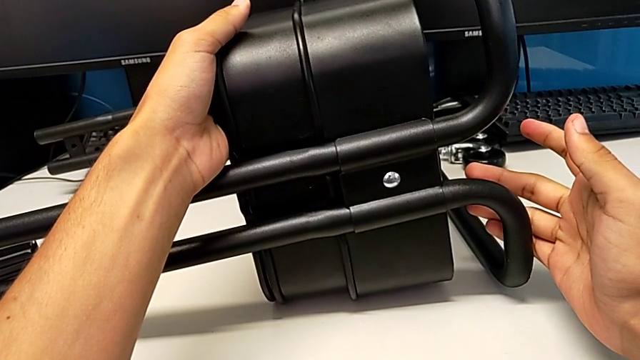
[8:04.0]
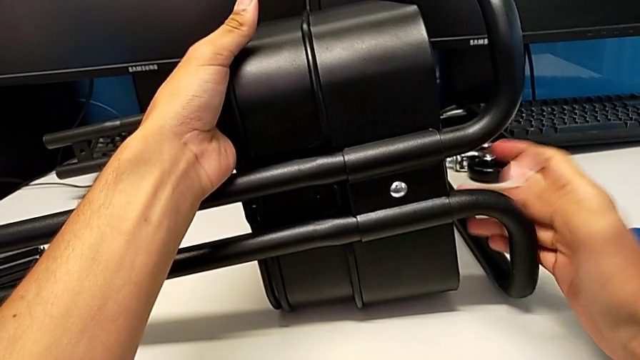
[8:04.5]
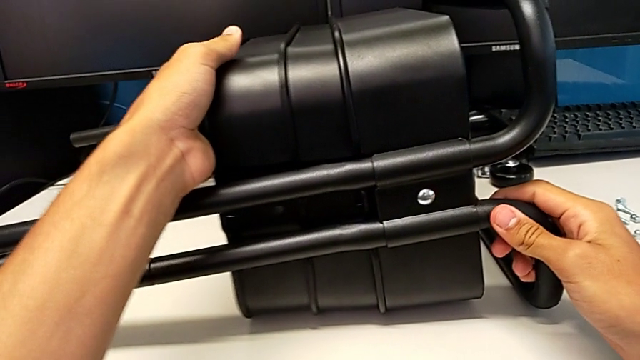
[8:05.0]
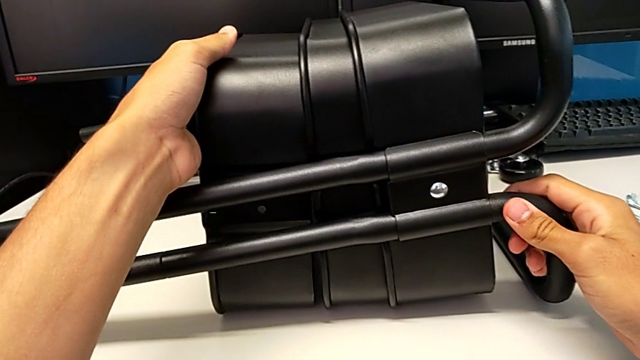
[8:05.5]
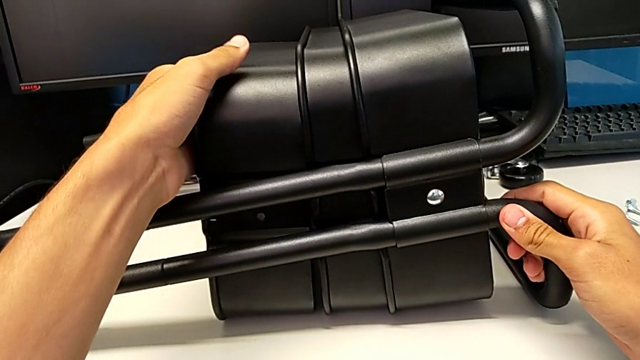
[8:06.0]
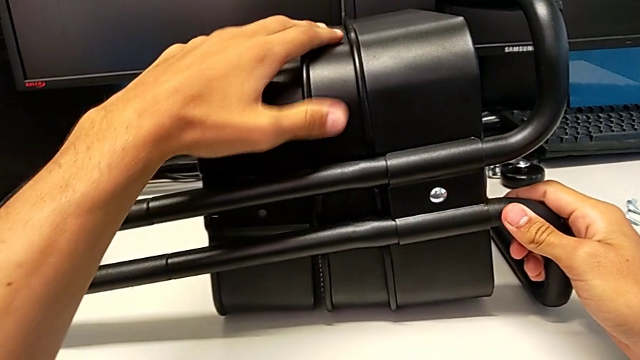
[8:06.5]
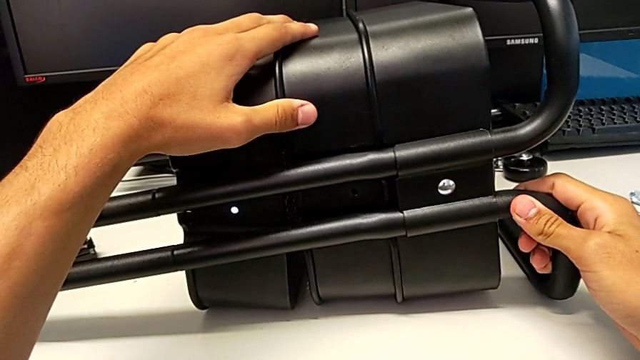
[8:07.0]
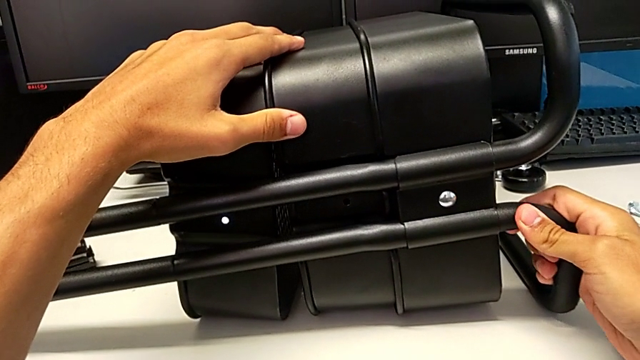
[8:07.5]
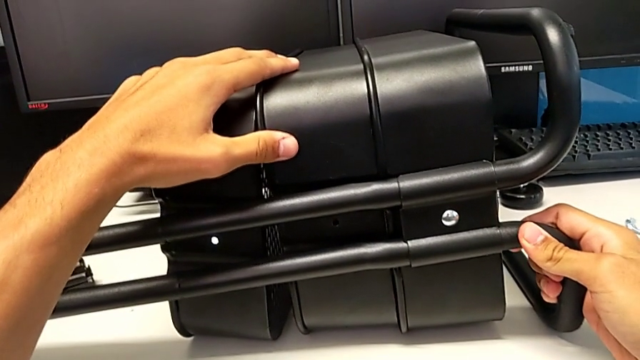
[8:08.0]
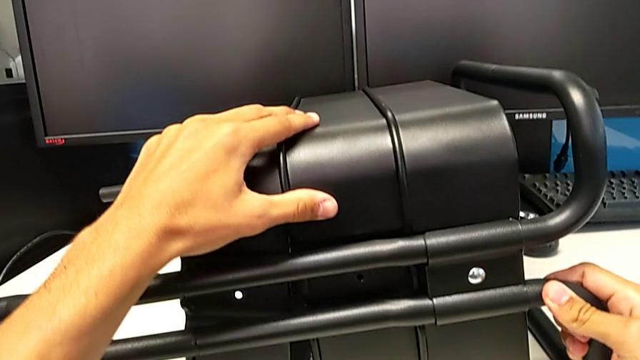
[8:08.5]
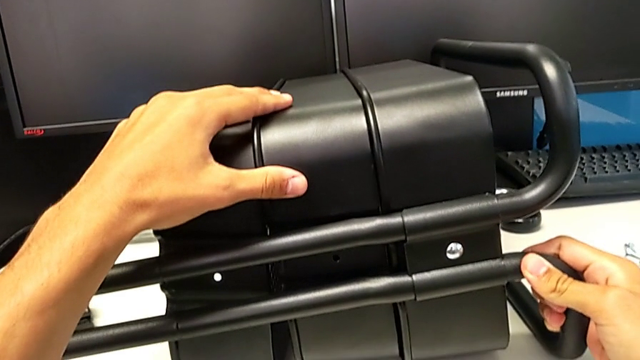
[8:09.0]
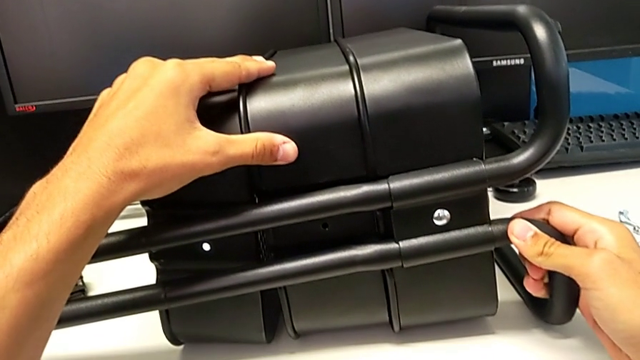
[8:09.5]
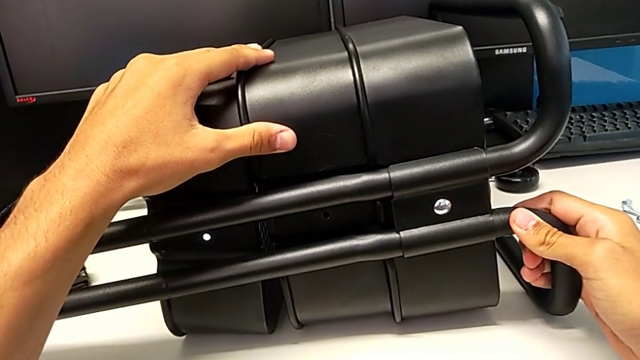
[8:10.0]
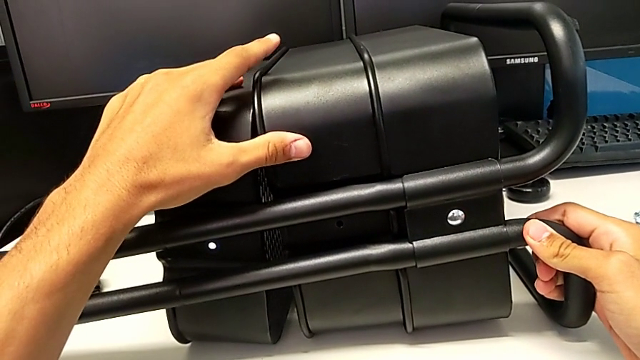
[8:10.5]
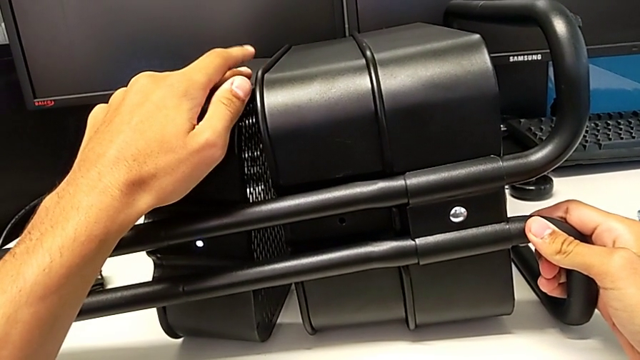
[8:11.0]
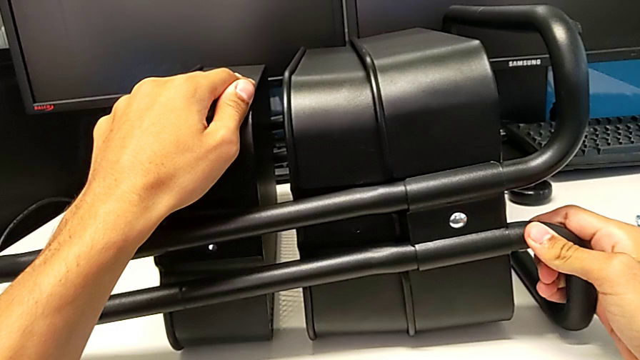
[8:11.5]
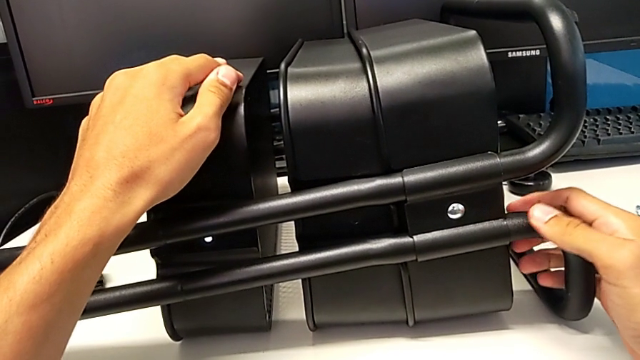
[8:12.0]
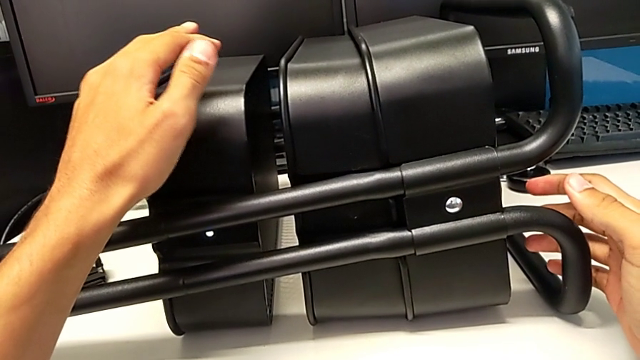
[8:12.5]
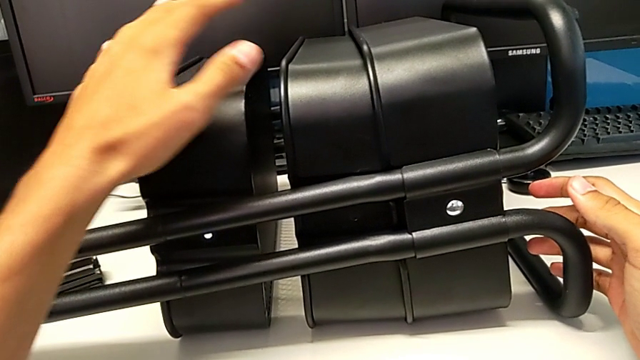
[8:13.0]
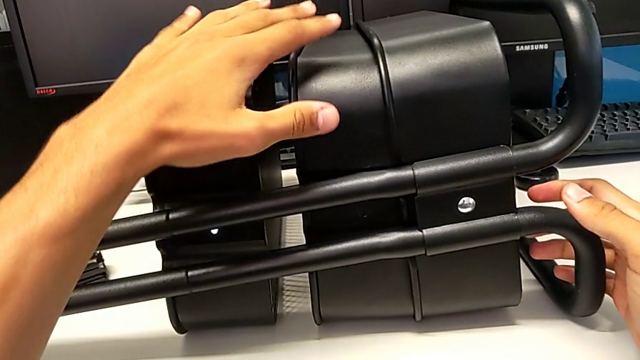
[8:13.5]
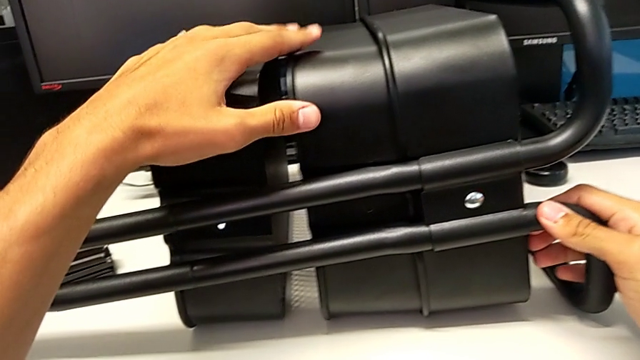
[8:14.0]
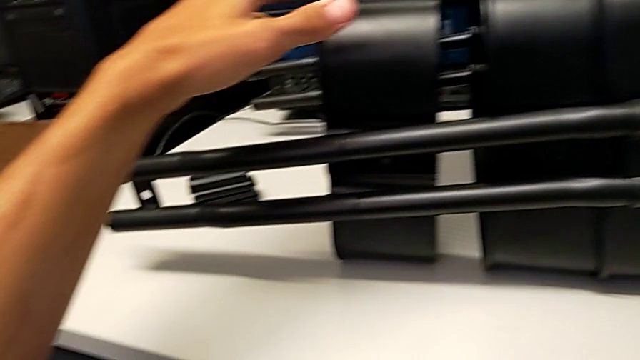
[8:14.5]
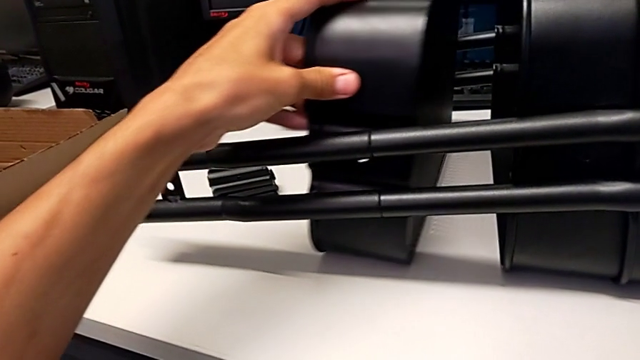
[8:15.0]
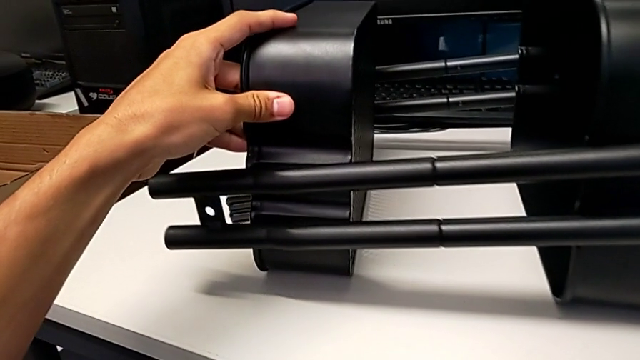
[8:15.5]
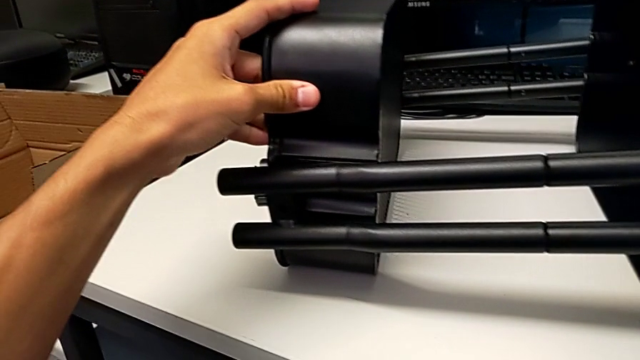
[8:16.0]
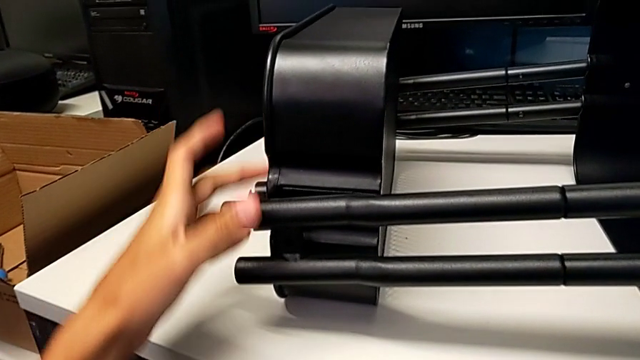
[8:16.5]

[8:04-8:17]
The camera wearer is screwing the top tray onto the base of the shelf. They slide the grid tray, hold the utility cart and slide the top grid tray.

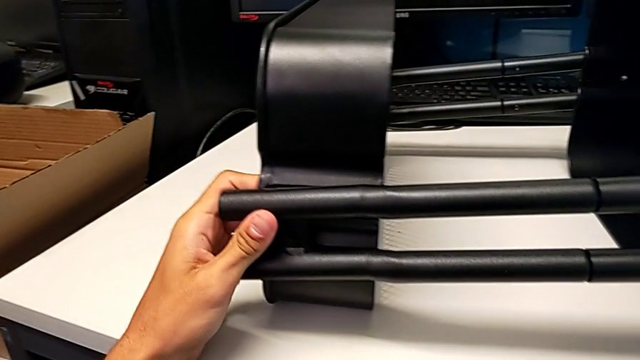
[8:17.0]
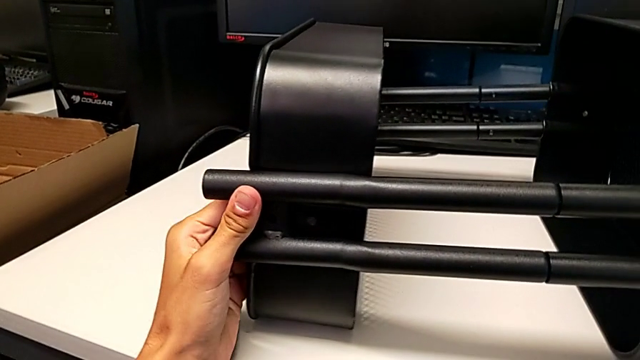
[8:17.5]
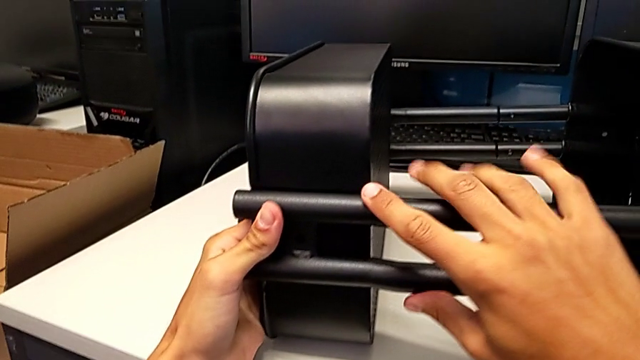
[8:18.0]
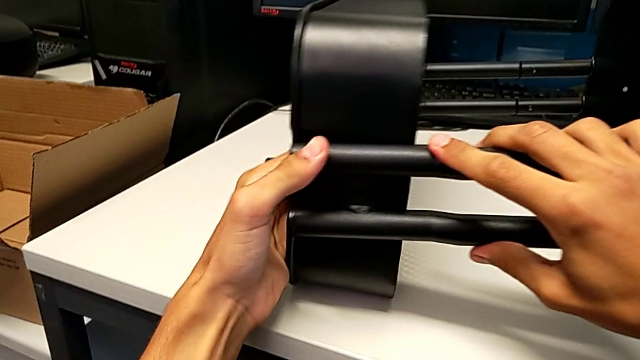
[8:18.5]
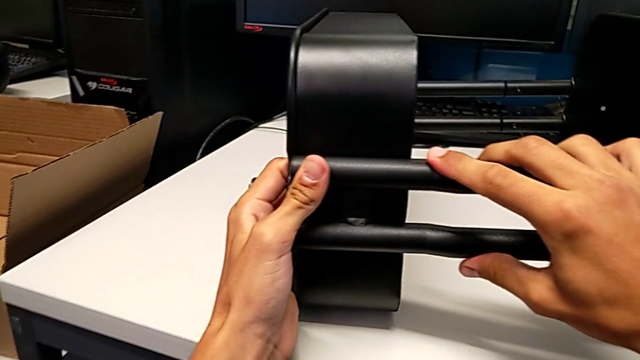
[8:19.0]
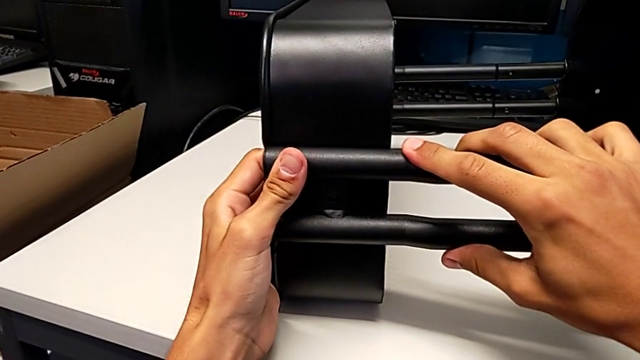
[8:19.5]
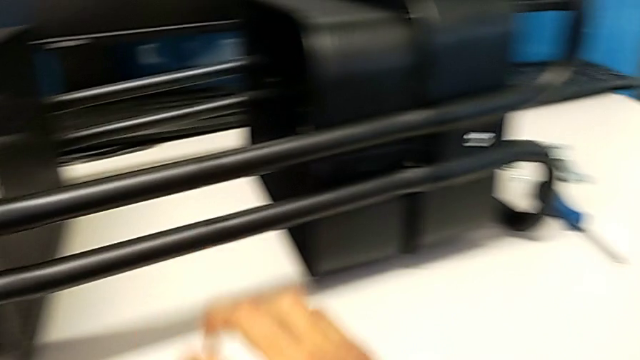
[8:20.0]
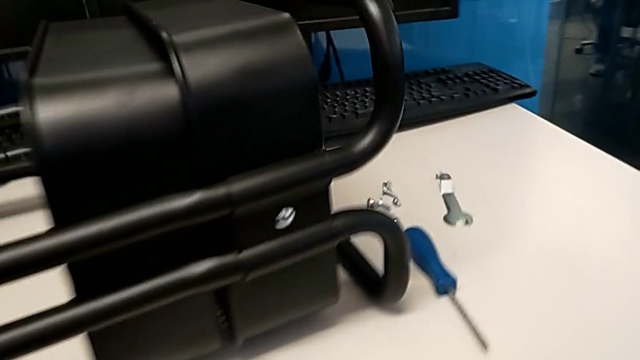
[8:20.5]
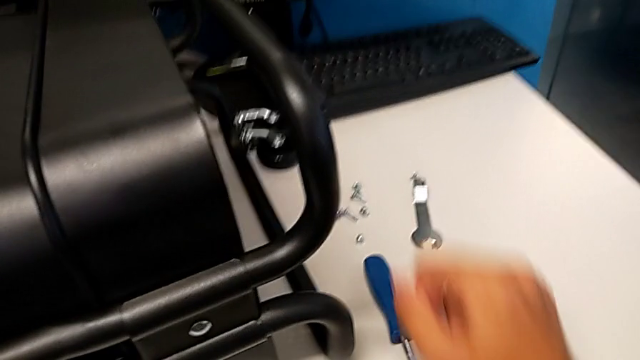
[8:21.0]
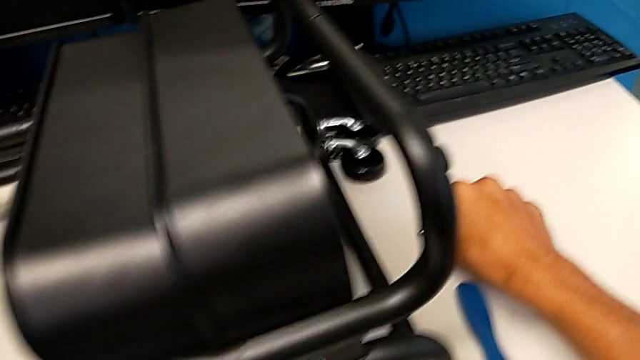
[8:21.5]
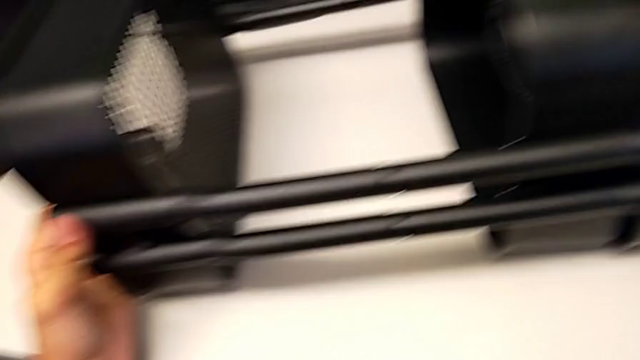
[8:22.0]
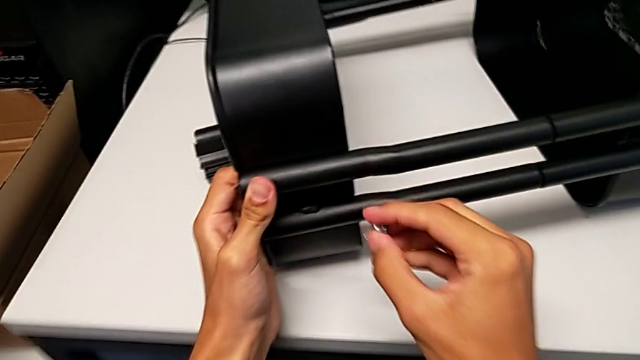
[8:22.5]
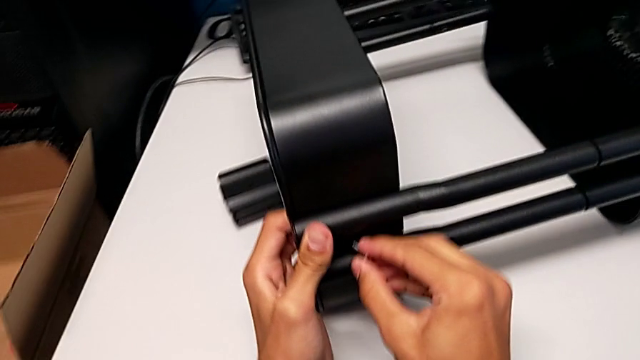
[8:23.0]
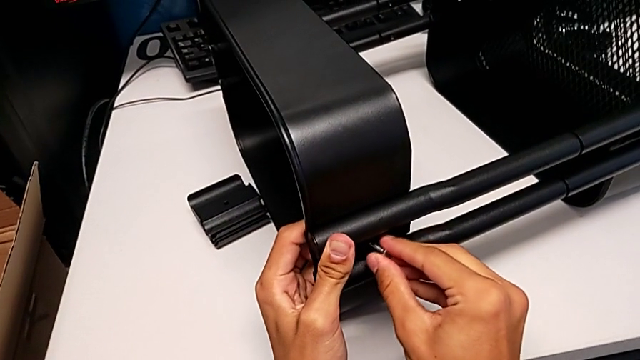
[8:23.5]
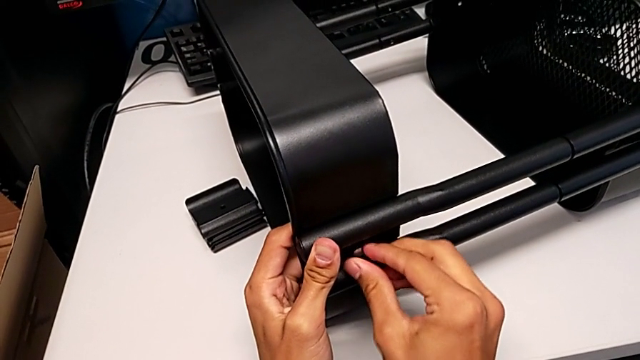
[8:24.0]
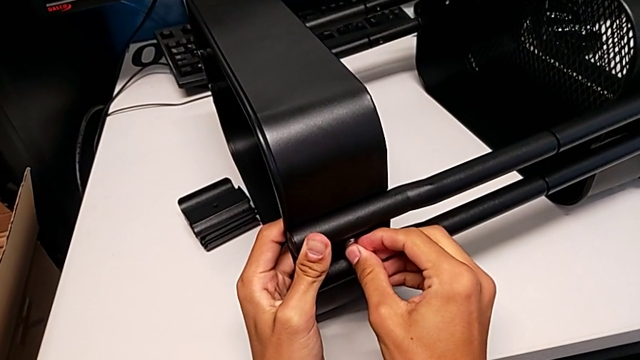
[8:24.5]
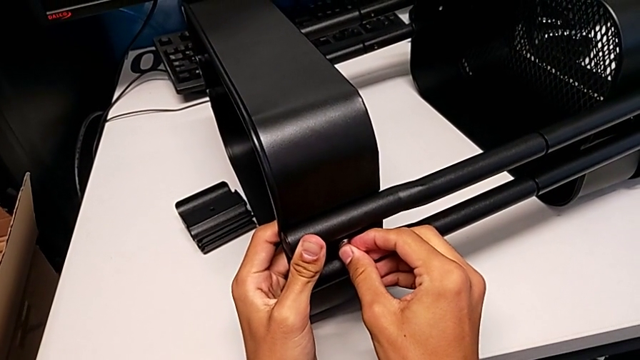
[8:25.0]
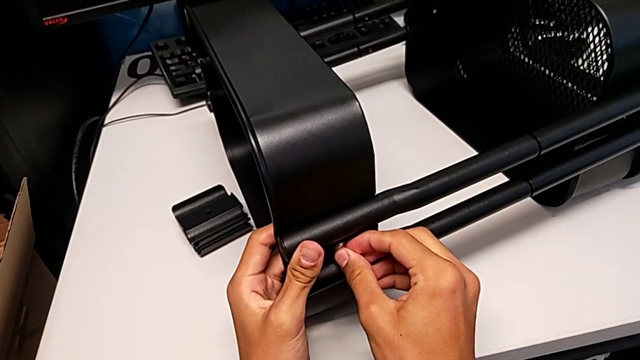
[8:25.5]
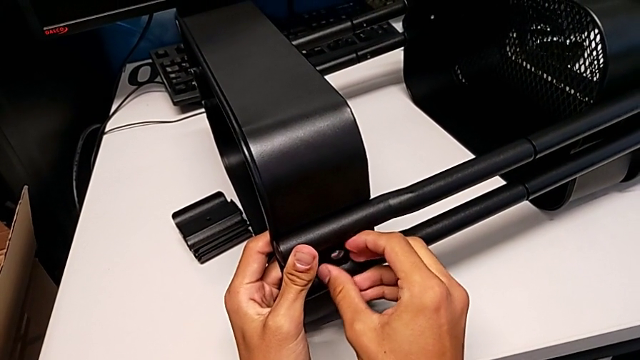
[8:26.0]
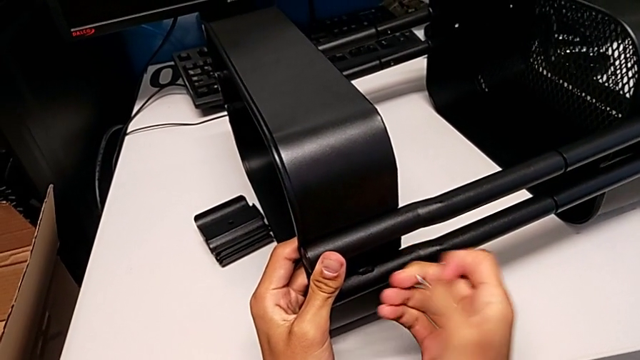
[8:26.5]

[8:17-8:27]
The camera wearer is screwing the top tray onto the base of the shelf. They align the top grid tray, grab the bolt, wrongly insert it and withdraw it.
